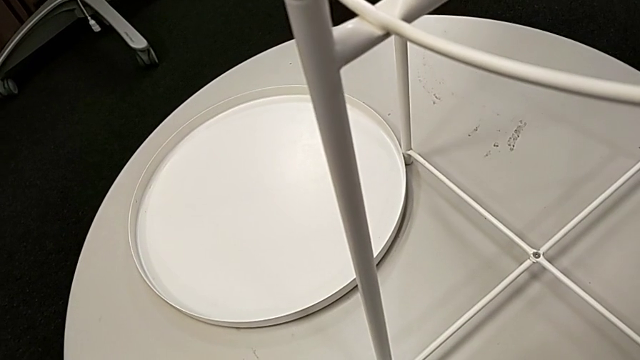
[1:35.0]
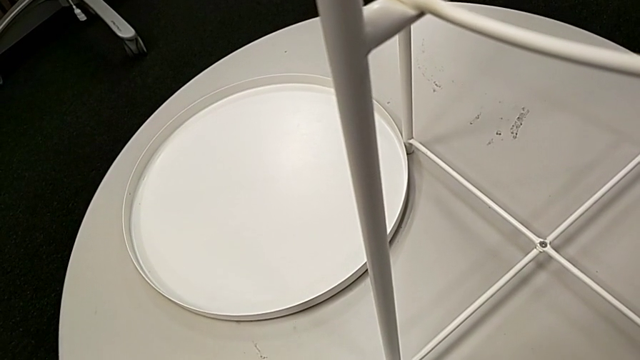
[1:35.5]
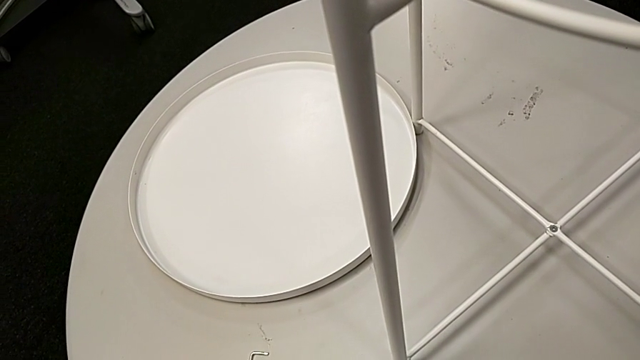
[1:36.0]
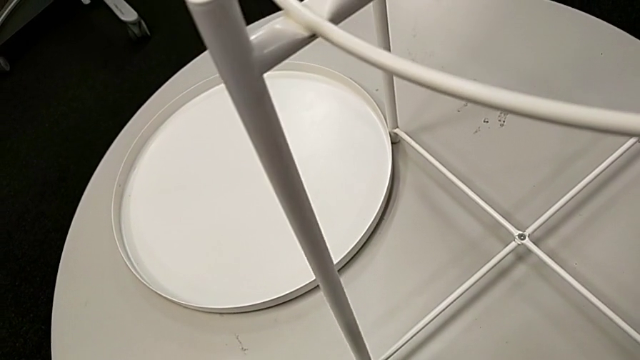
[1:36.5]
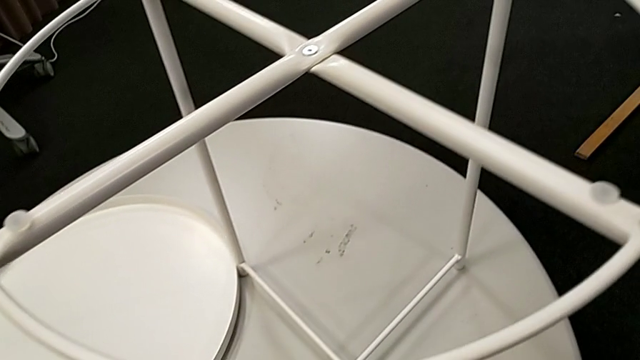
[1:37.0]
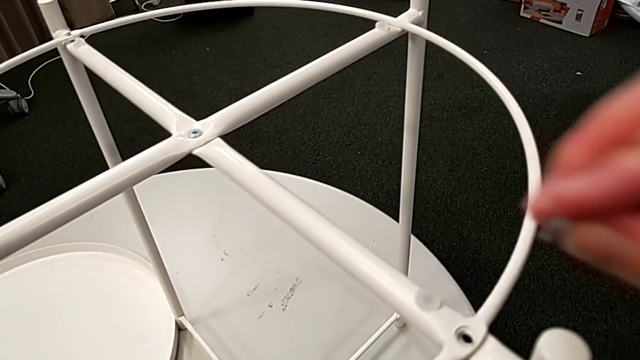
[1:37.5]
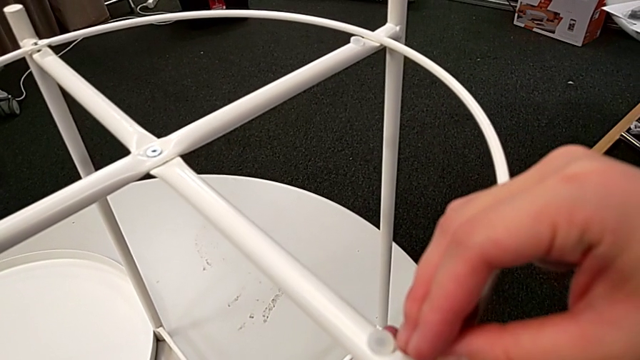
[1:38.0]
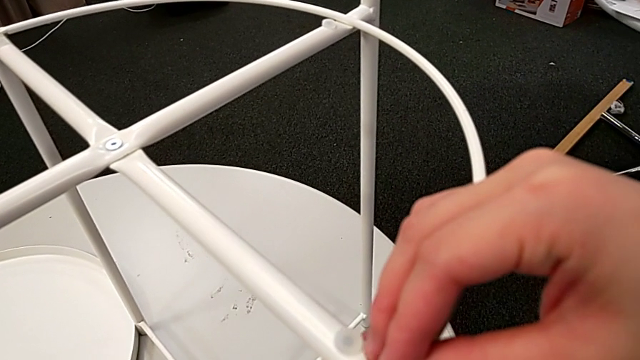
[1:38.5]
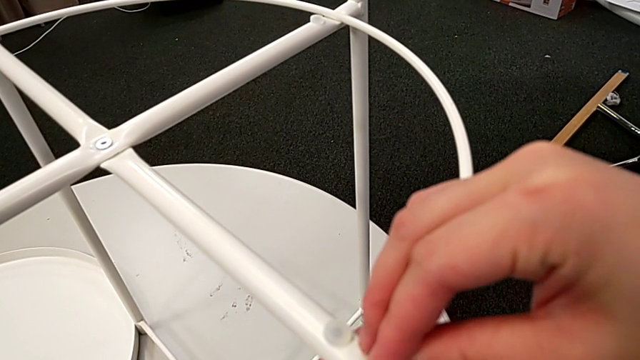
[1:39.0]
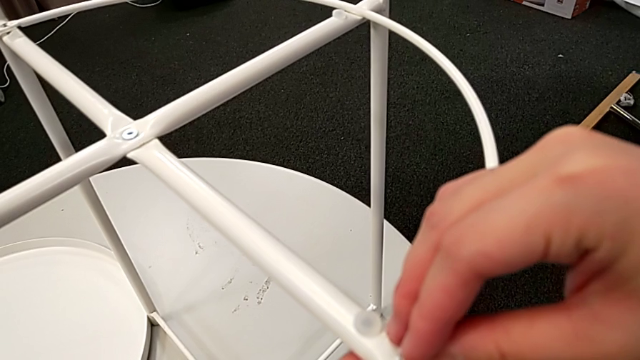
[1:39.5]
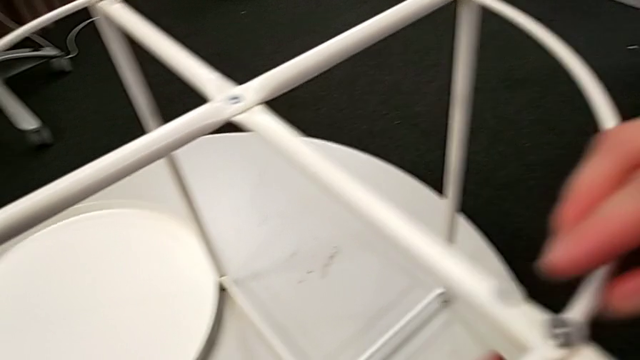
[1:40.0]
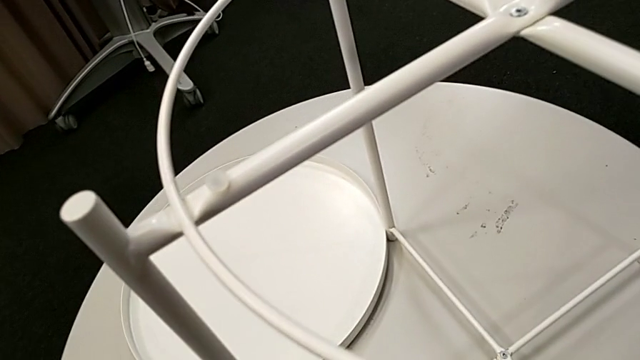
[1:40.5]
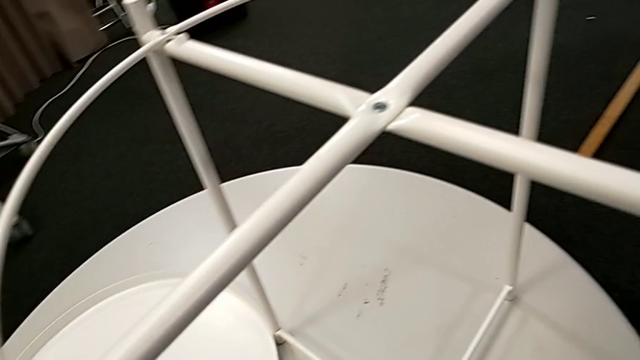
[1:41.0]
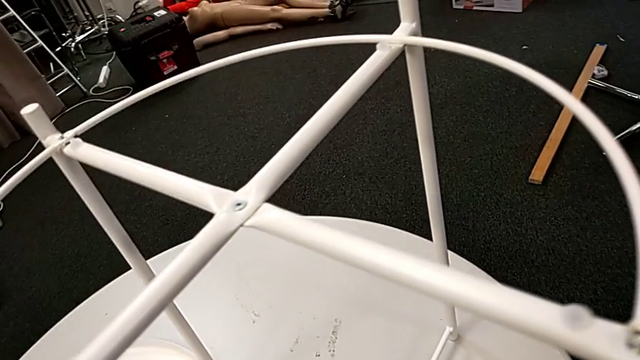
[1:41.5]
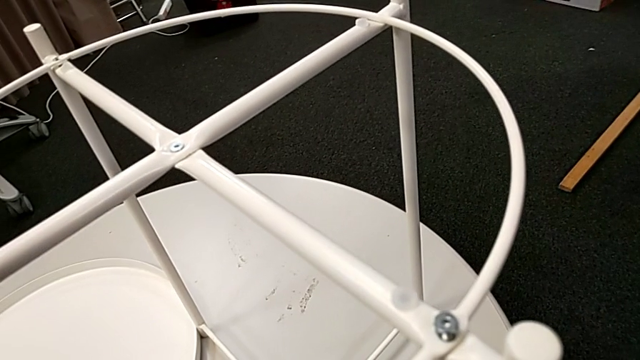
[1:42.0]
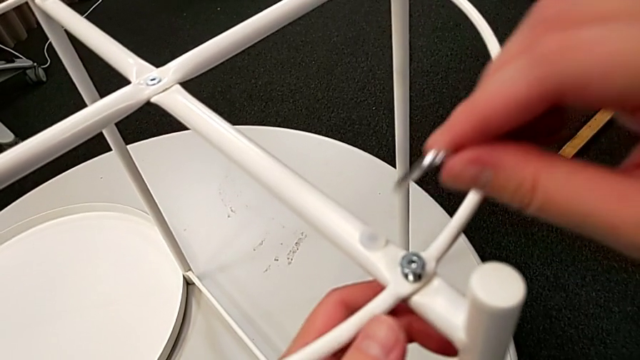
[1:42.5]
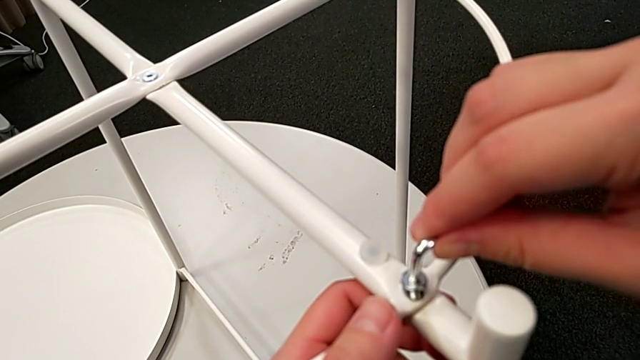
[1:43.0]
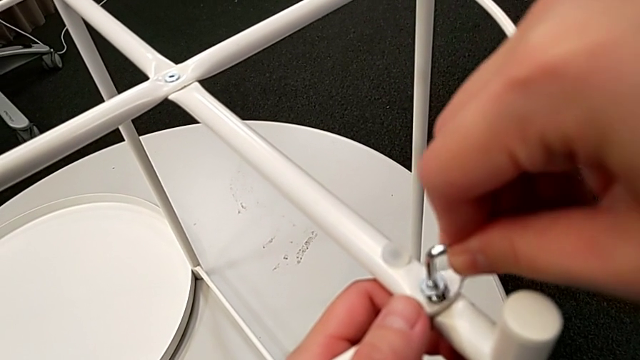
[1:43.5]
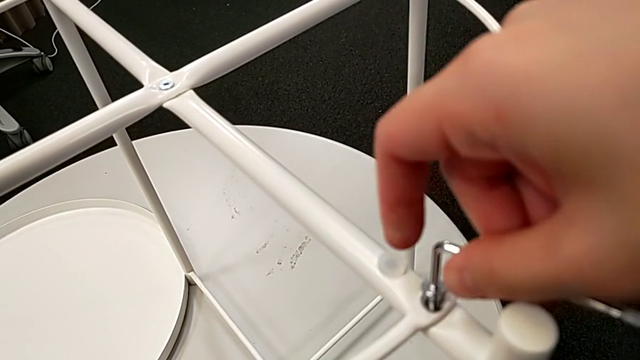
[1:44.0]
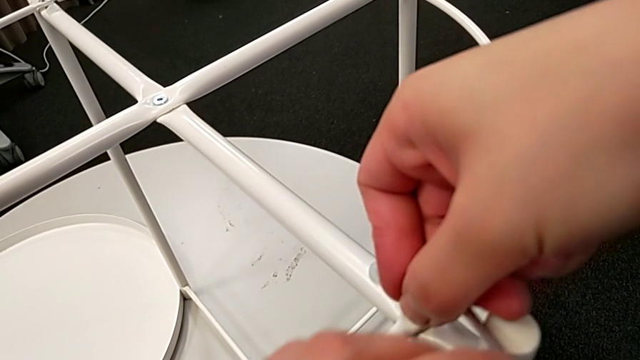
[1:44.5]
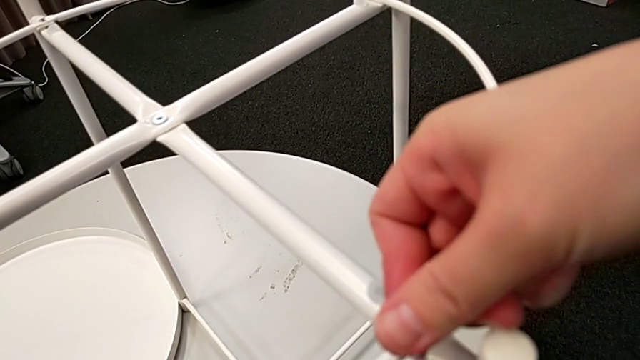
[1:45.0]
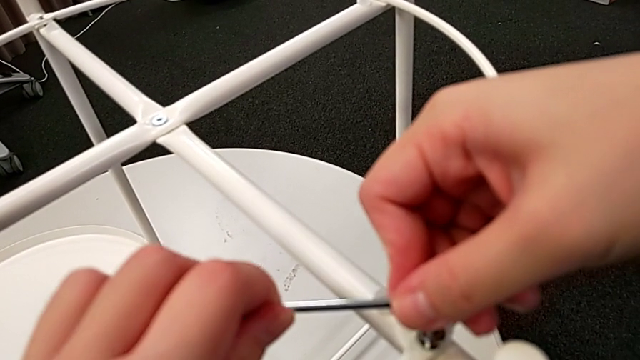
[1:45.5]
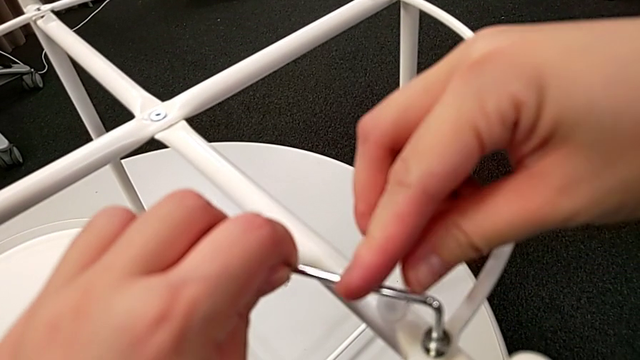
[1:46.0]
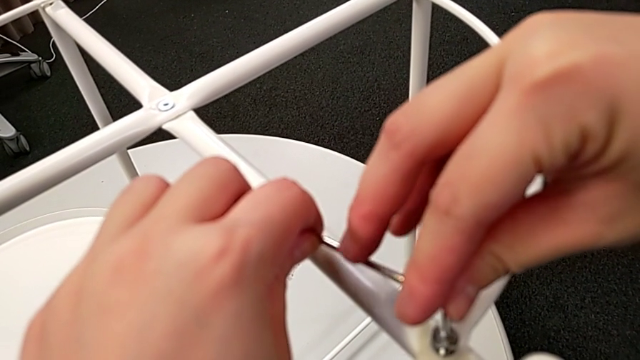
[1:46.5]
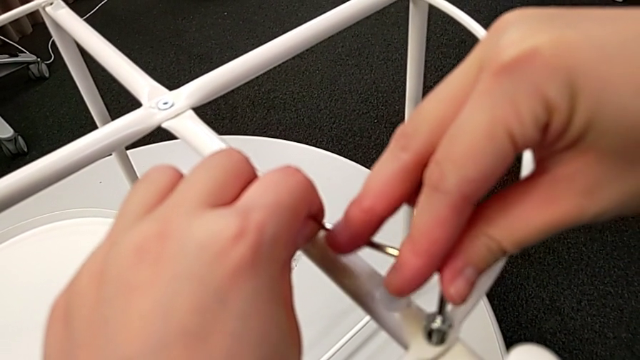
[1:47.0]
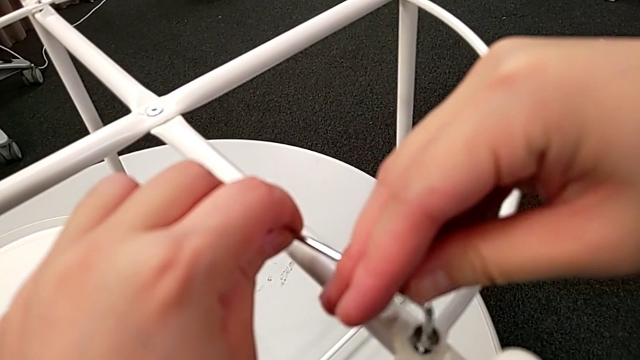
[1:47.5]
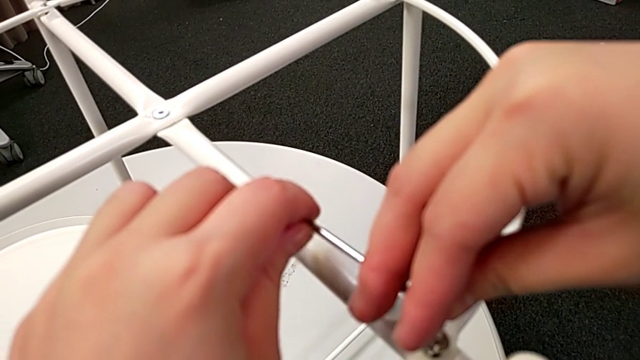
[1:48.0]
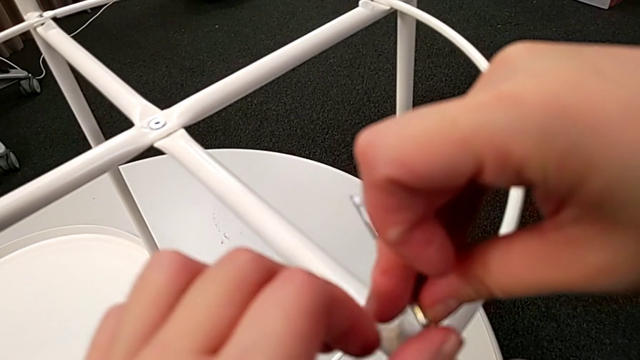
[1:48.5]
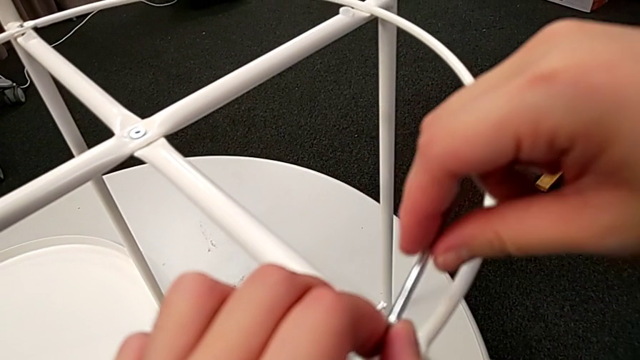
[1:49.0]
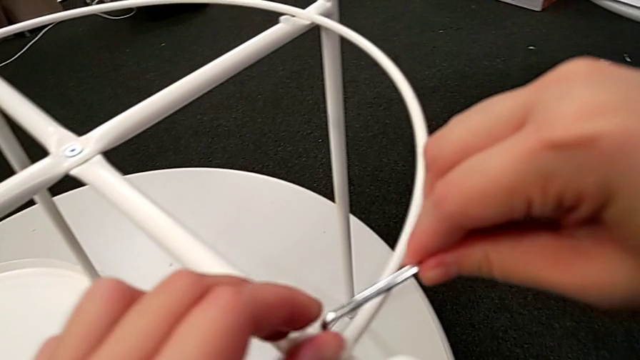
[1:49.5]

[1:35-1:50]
The camera wearer is assembling the circle of the table. They grab the hex socket head, insert the first hex socket head, grab the top Allen wrench, insert it and begin to wrongly screw the hex socket head, not using the long part of the Allen wrench for the screw.

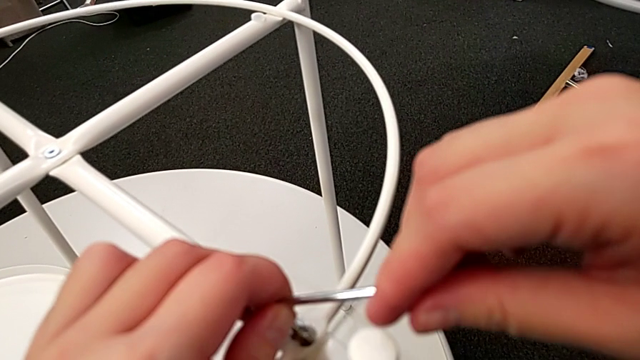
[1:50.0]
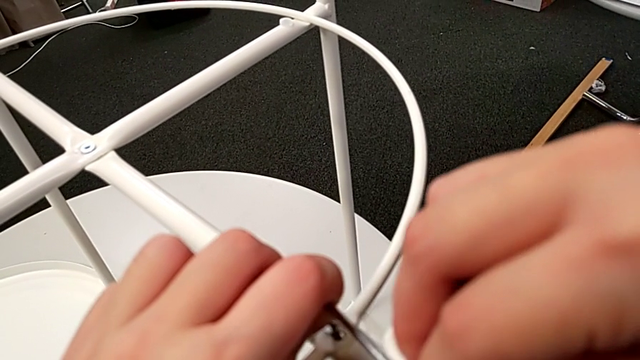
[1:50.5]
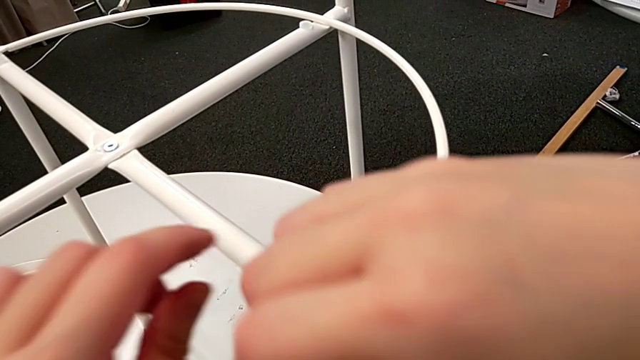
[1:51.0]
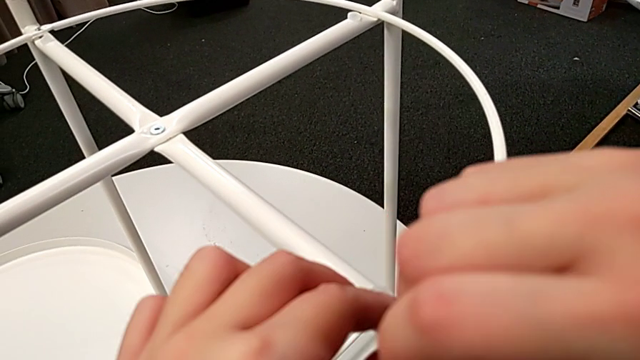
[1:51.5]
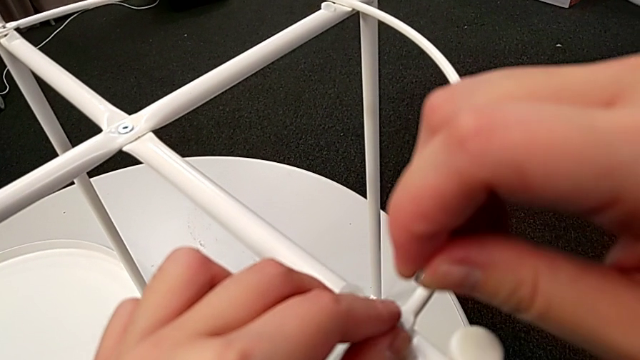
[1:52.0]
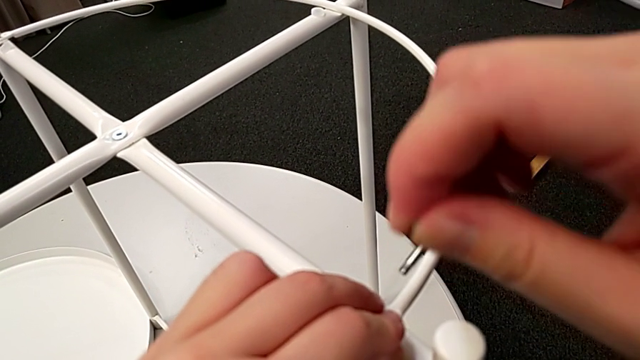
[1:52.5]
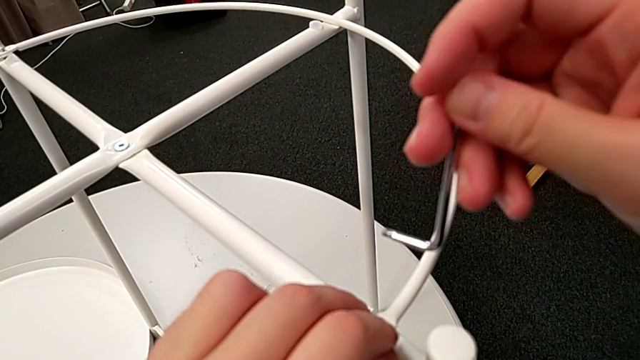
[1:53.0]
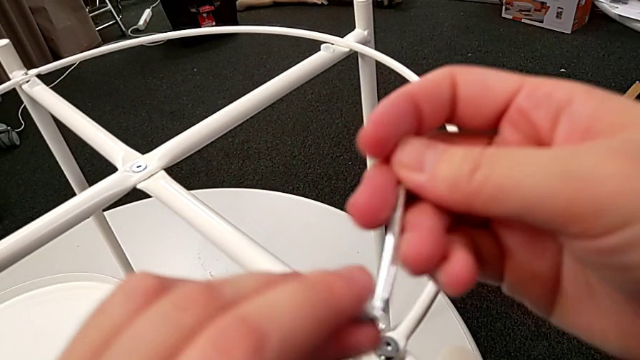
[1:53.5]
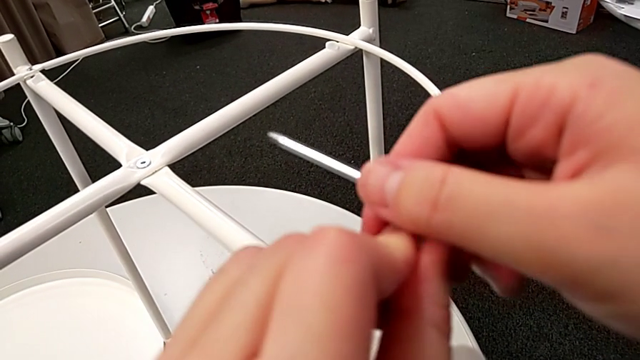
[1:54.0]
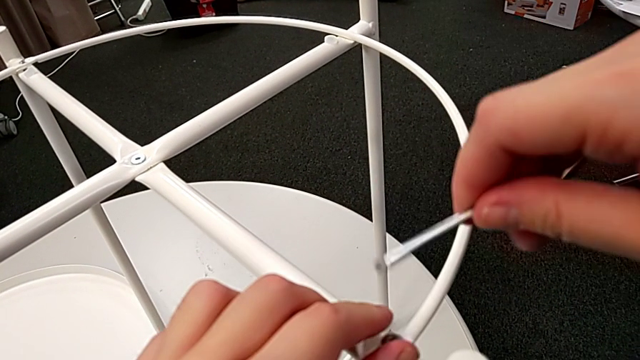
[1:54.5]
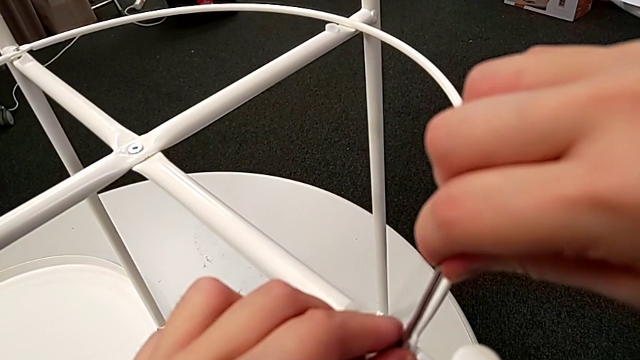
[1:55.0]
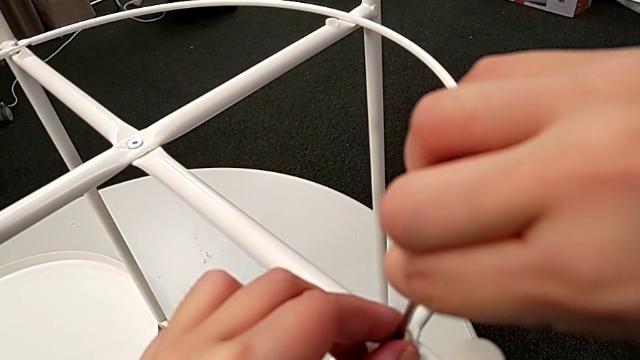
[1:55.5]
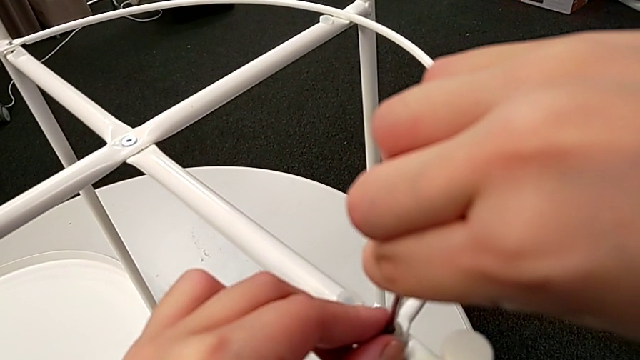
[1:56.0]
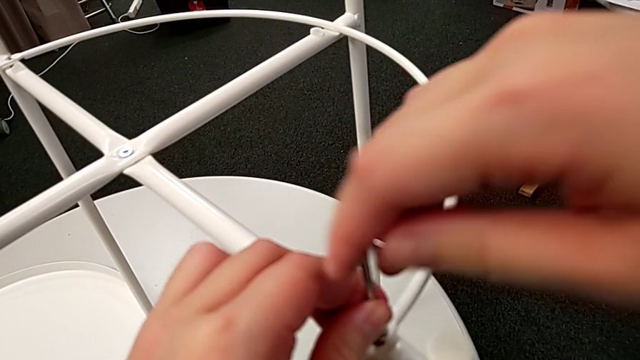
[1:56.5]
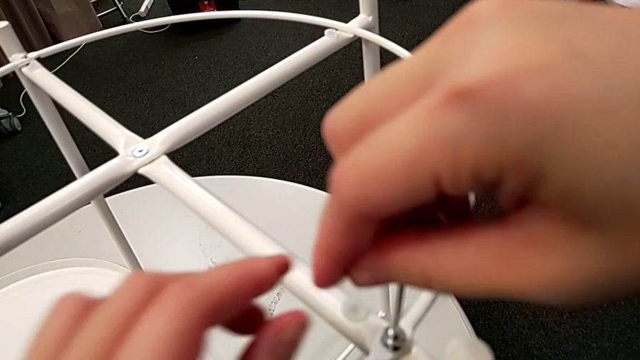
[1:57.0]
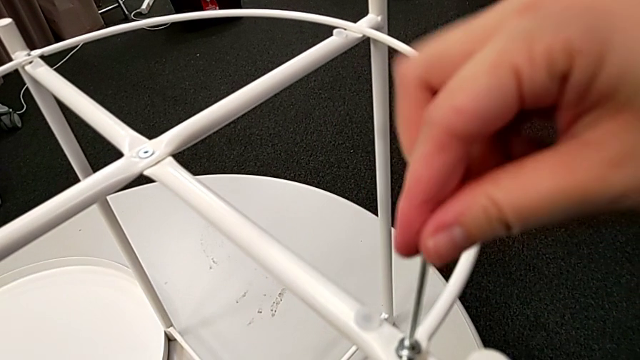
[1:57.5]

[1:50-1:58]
The camera wearer is assembling the circle of the table. They withdraw the Allen wrench, rotate it, insert it and begin to screw the hex socket head.
